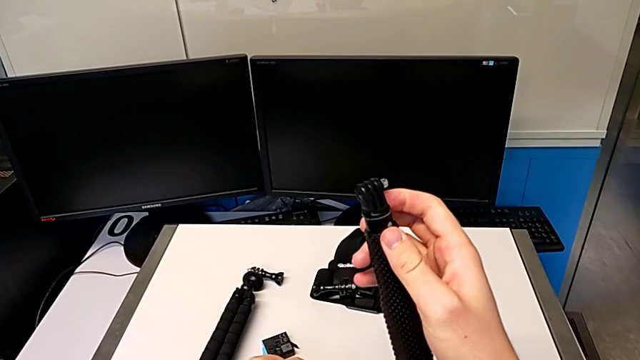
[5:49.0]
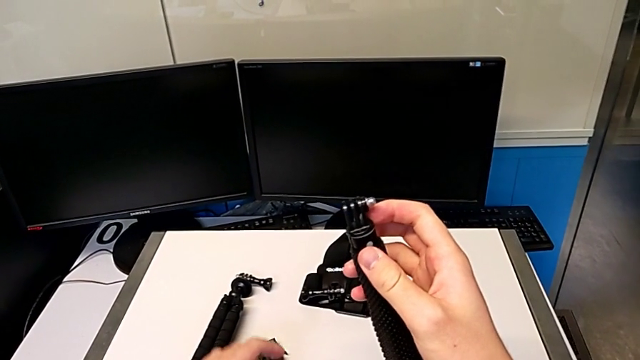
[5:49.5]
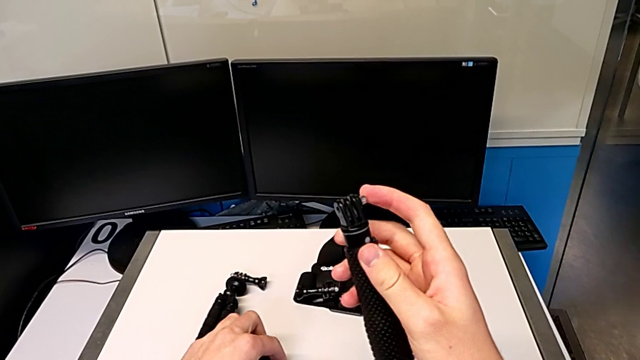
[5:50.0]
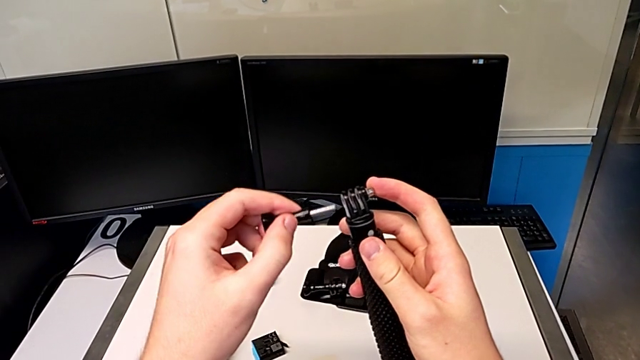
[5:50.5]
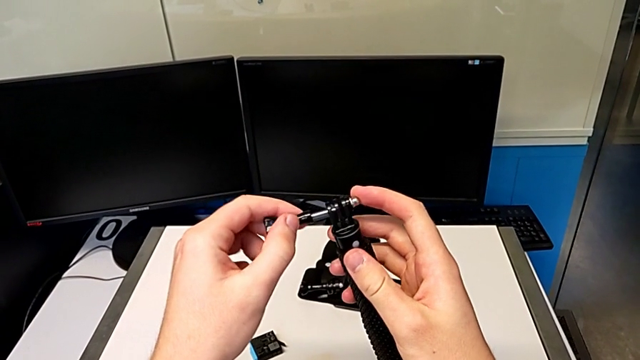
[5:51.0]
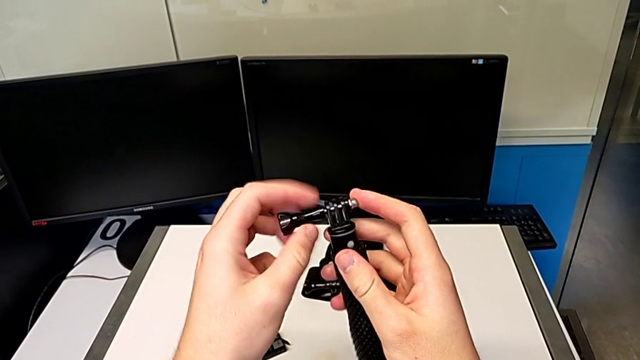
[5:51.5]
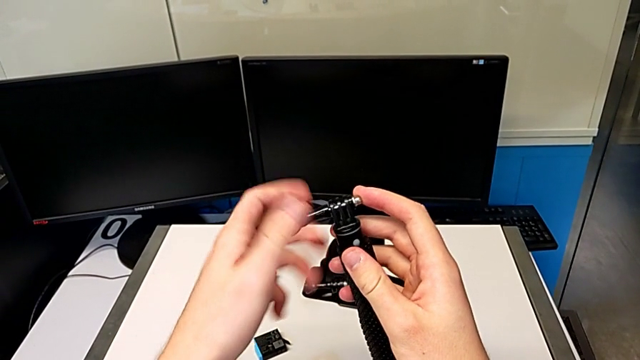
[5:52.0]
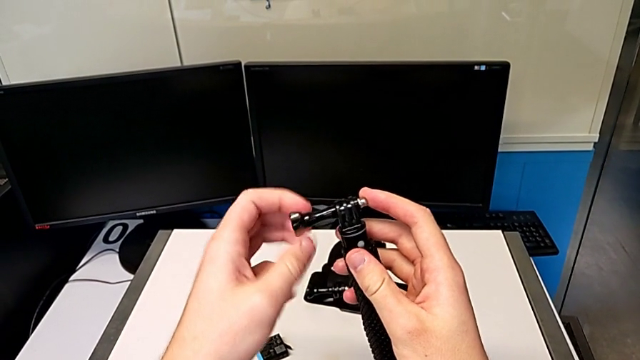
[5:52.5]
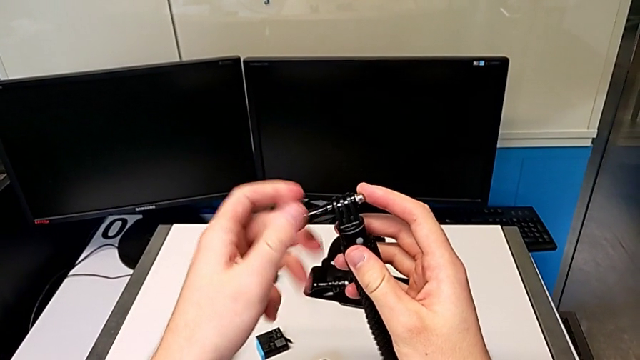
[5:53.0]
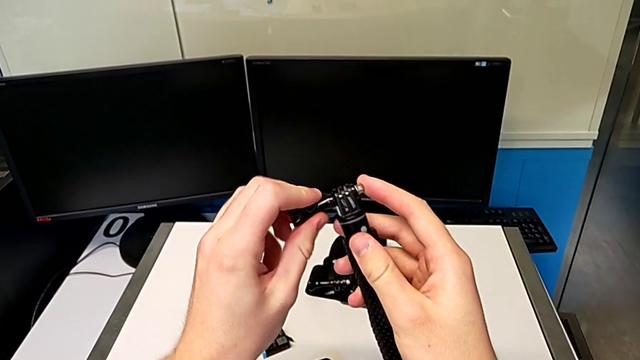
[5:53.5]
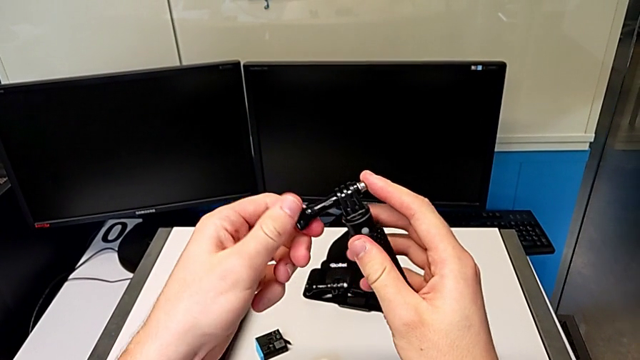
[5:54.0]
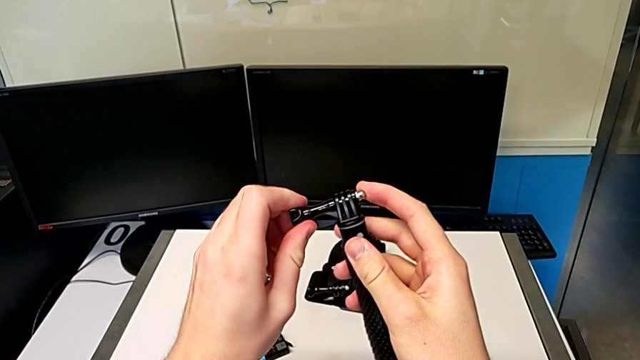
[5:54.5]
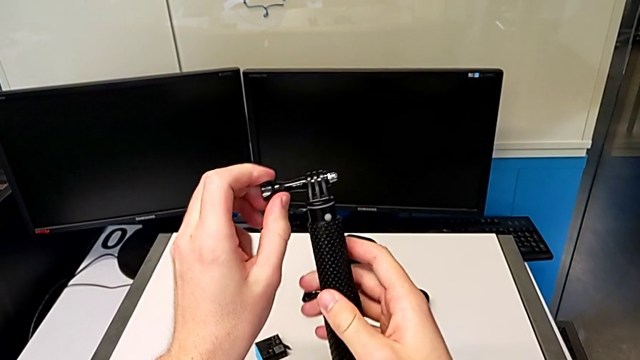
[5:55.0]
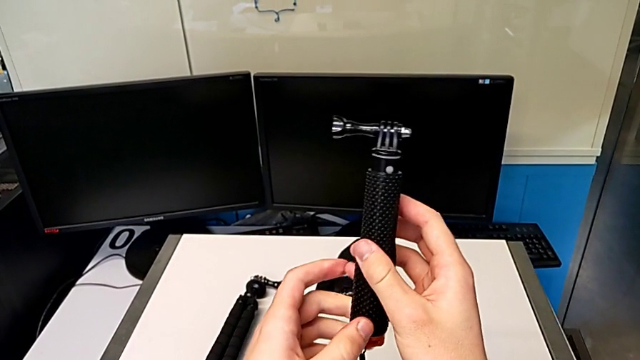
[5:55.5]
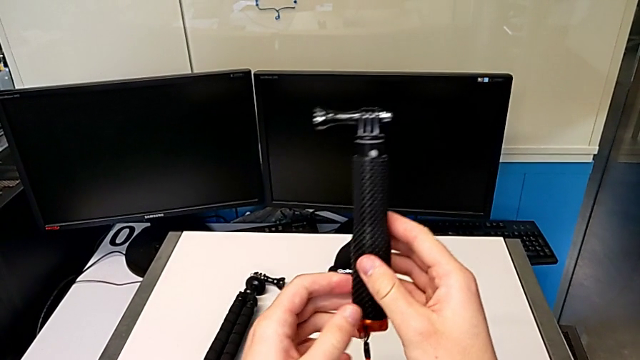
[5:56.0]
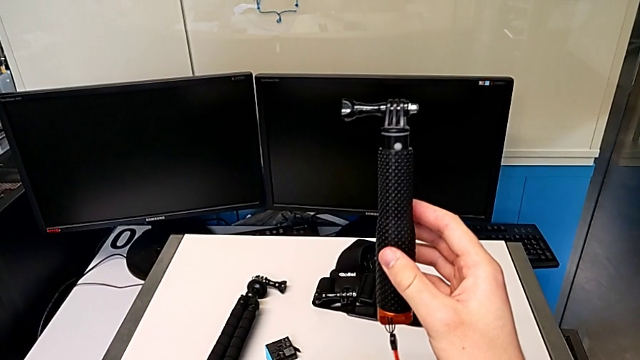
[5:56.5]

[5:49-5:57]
The camera wearer is detaching the handheld grip from the GoPro. They insert the screw and screw it twice.
